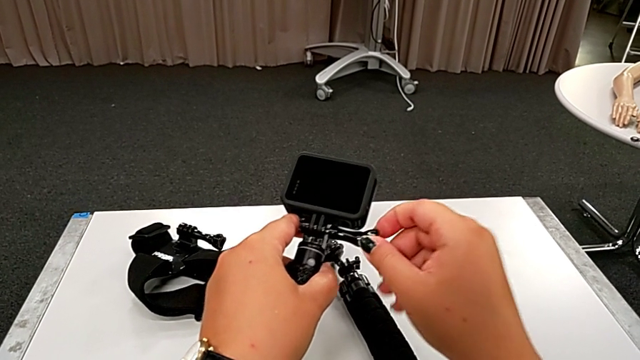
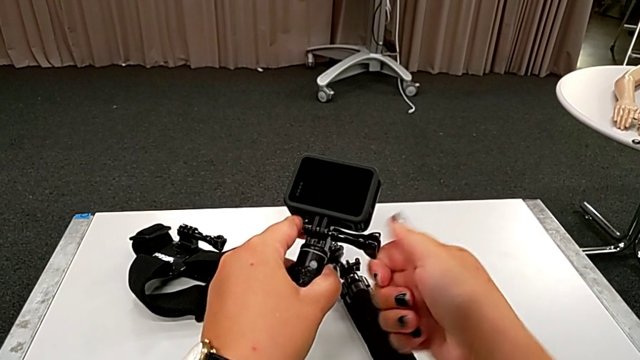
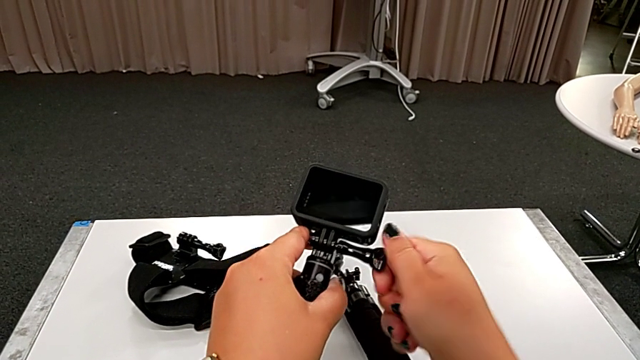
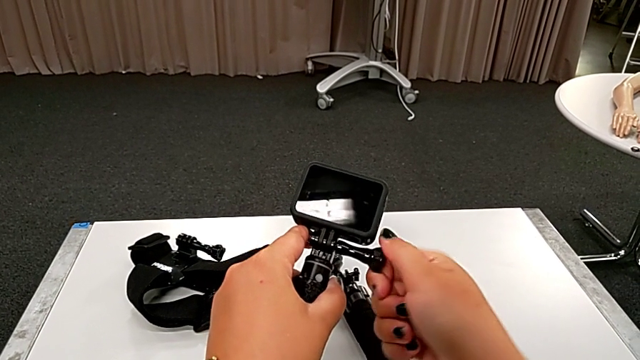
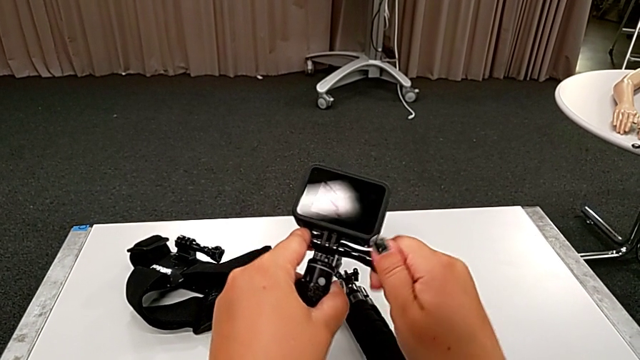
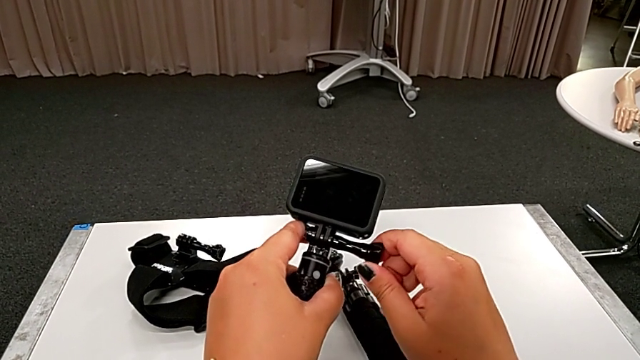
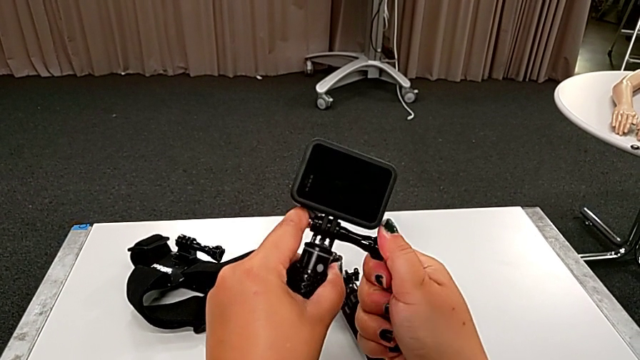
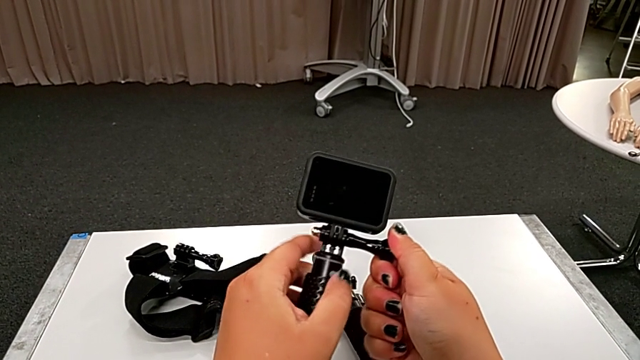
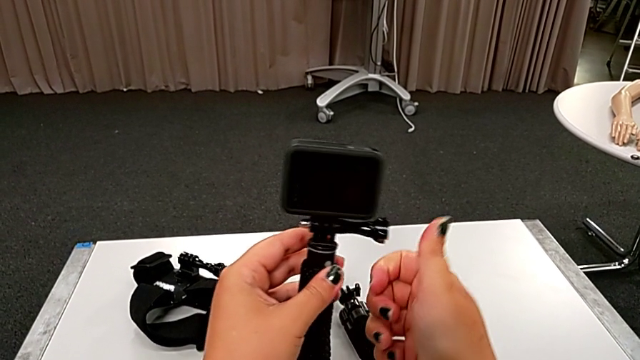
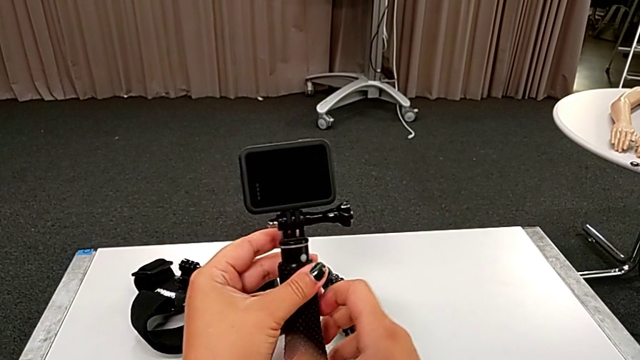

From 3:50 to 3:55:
The camera wearer is assembling the GoPro to the handheld grip. They keep assembling the black GoPro.

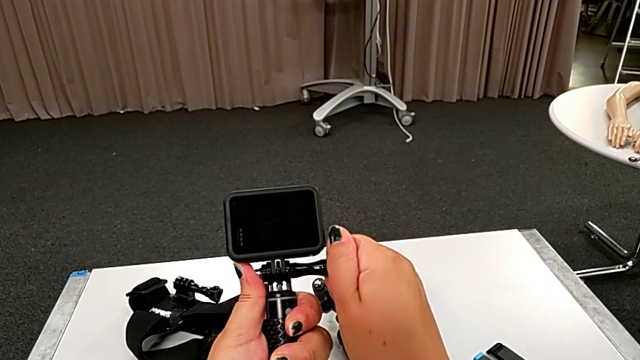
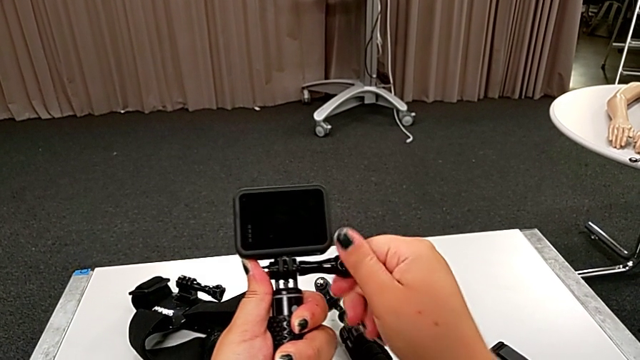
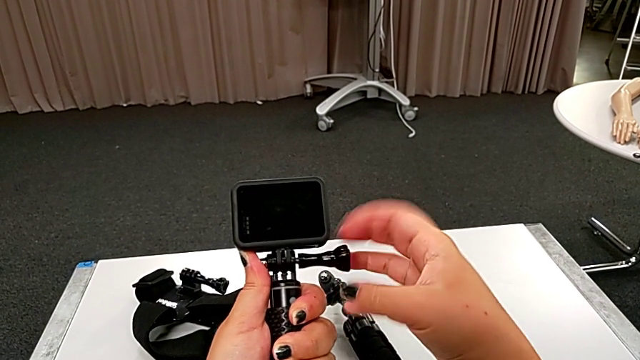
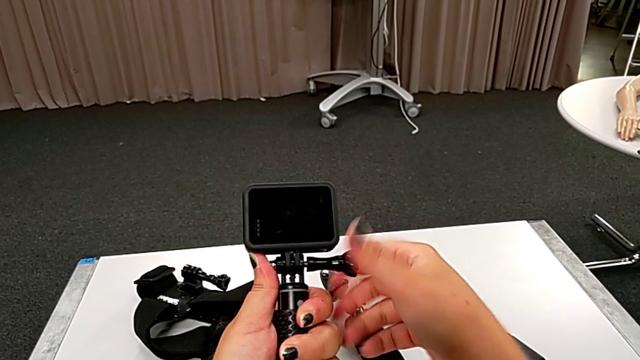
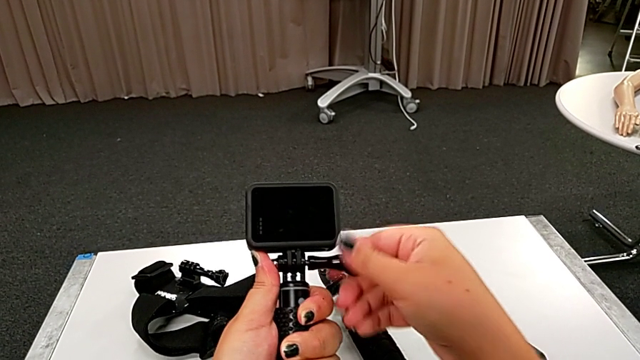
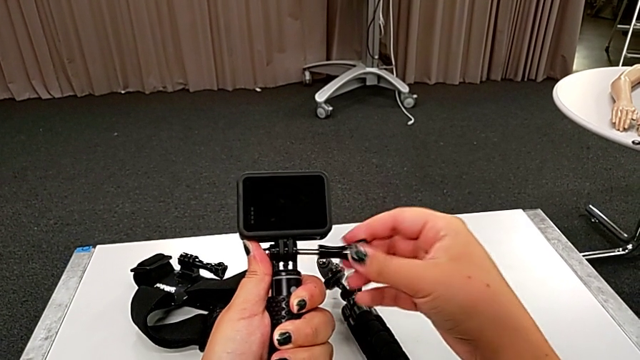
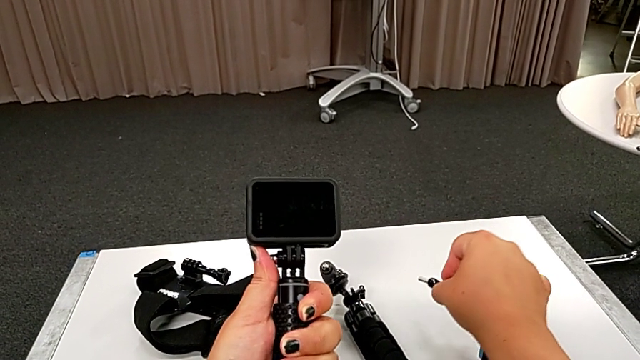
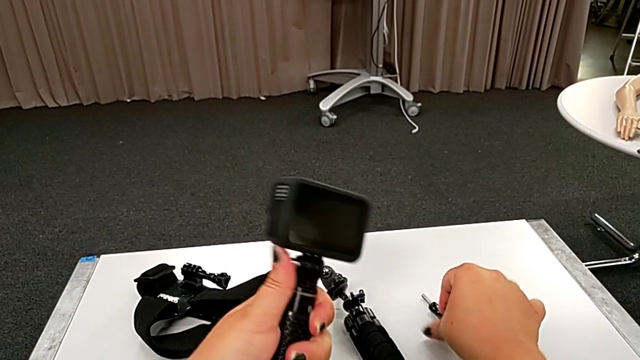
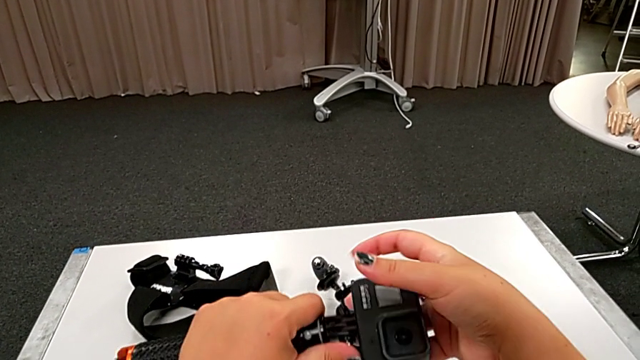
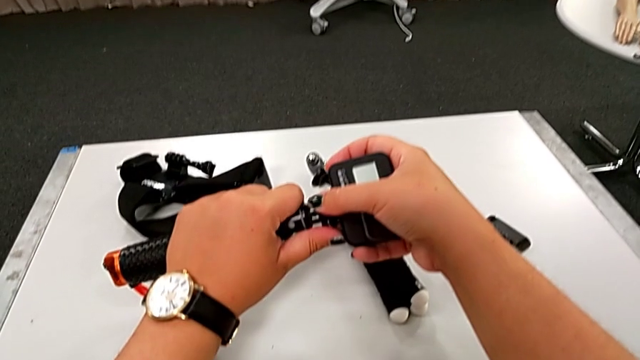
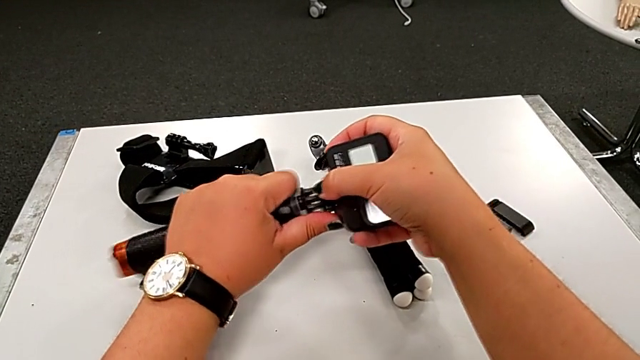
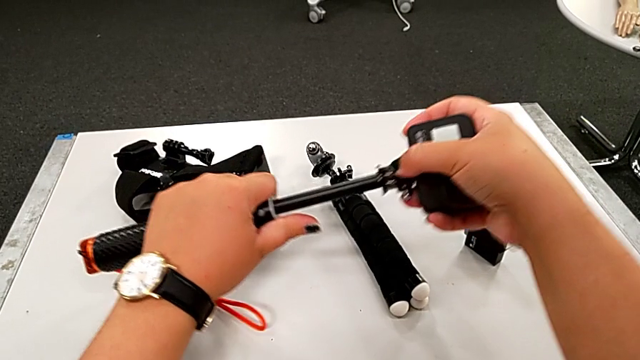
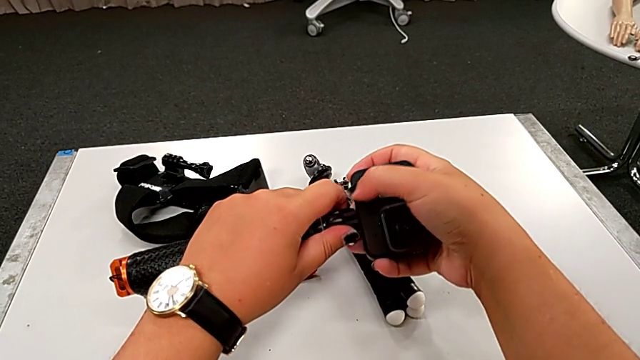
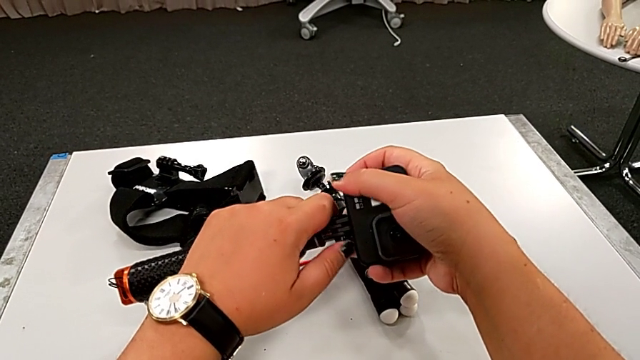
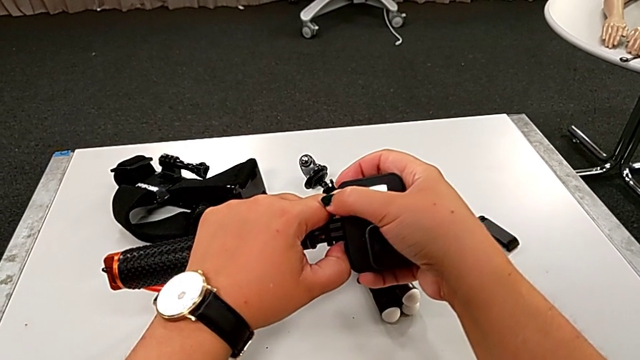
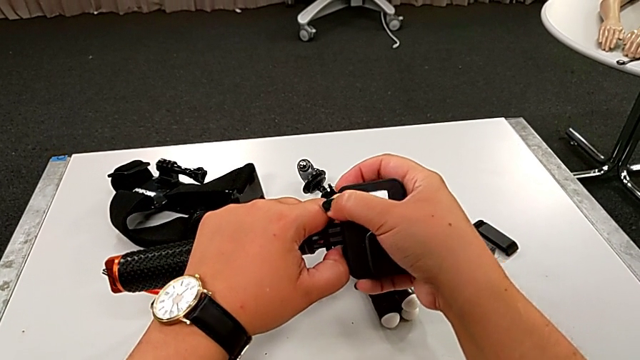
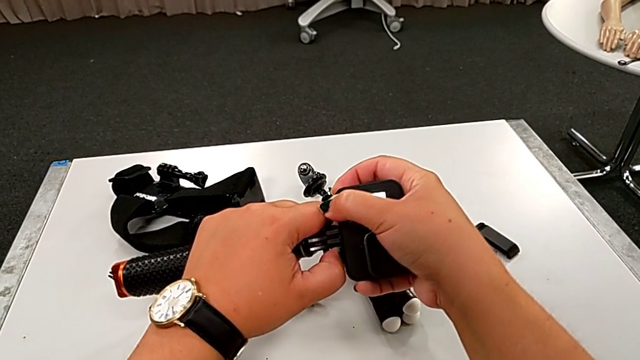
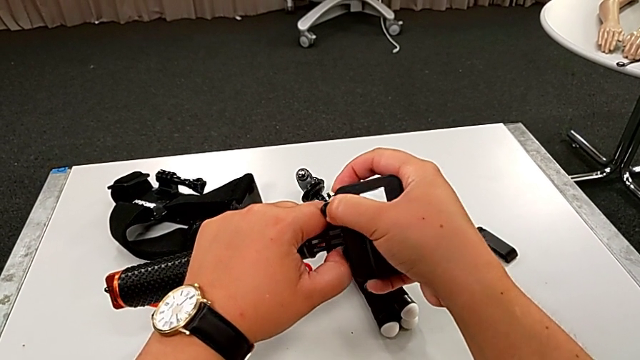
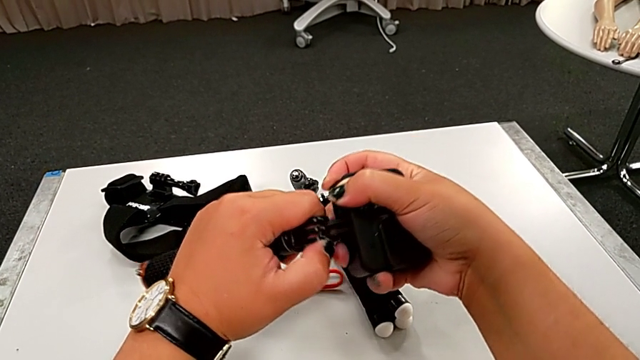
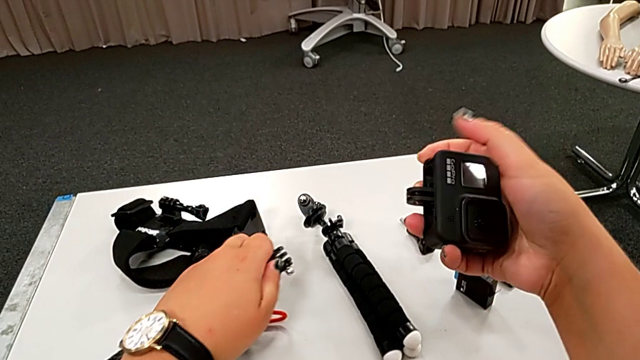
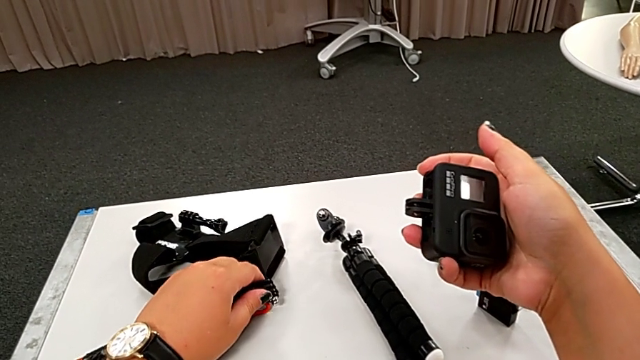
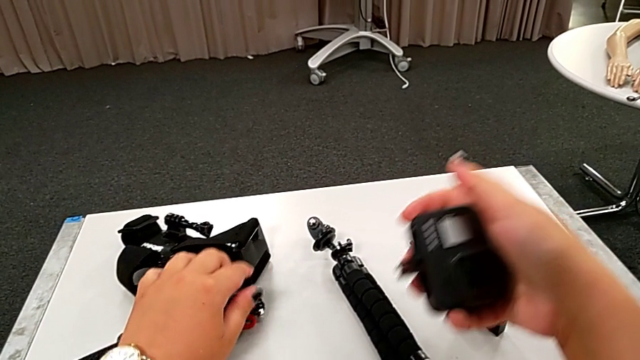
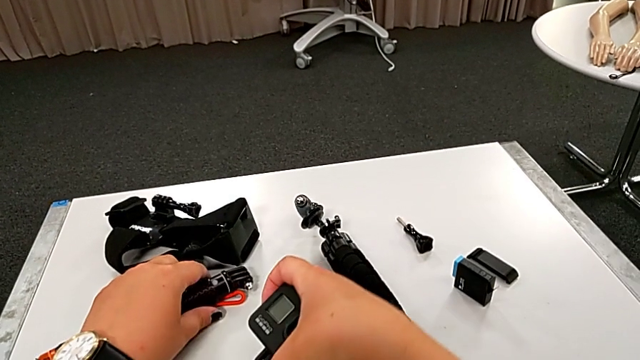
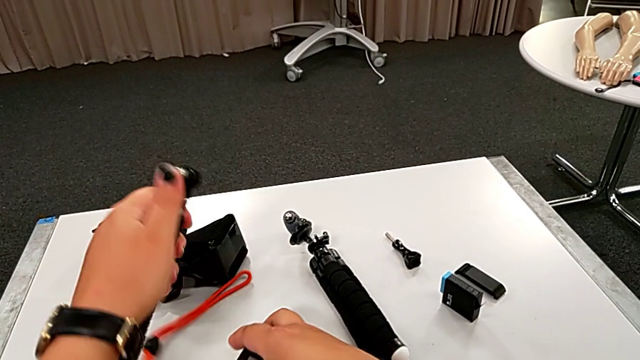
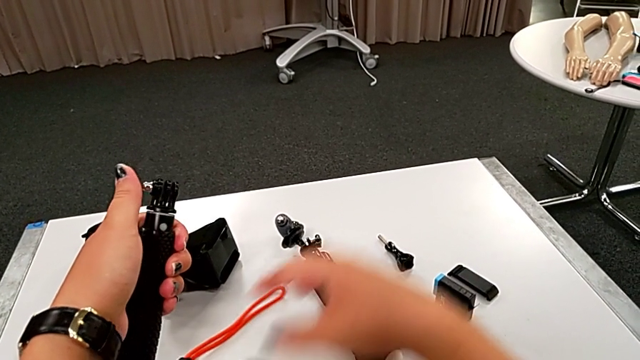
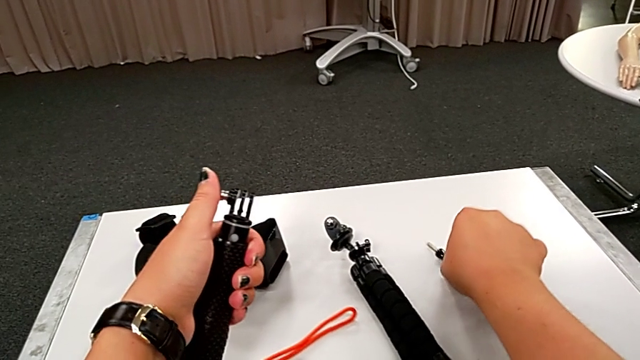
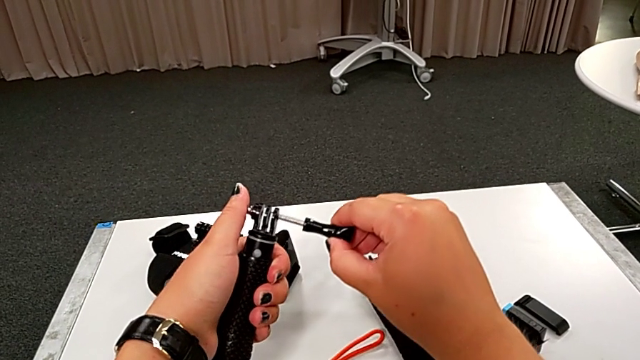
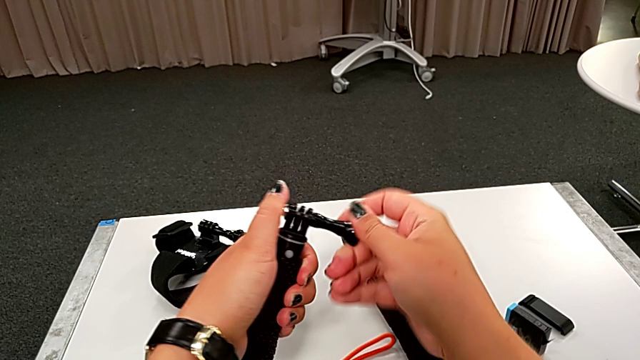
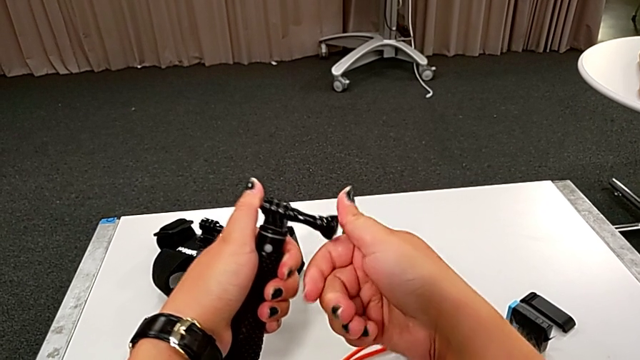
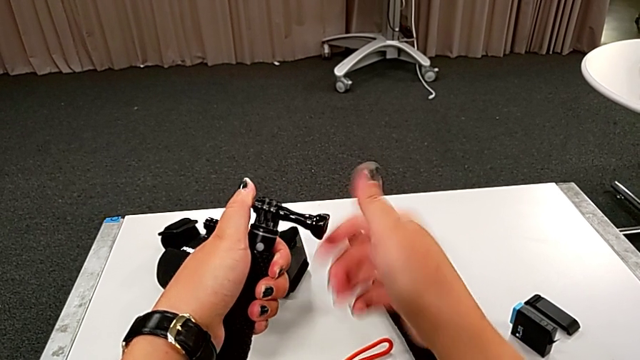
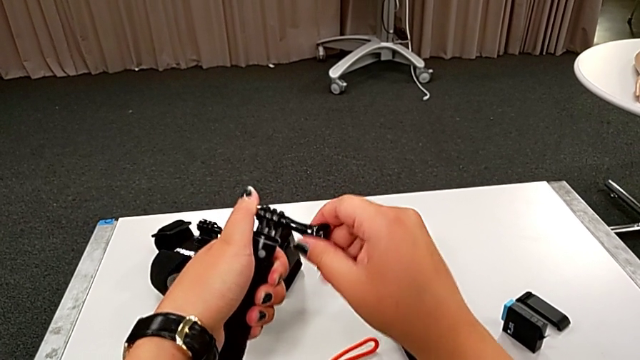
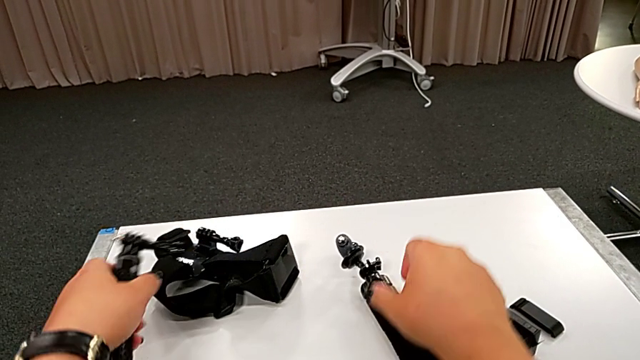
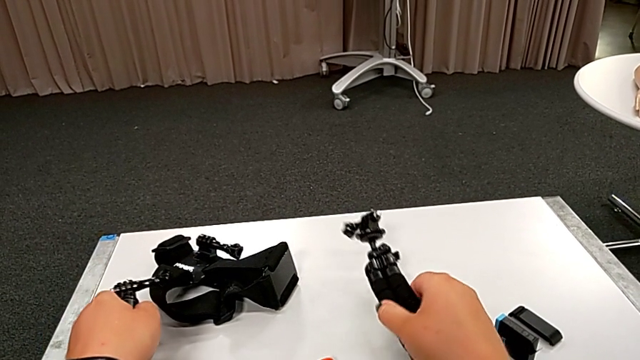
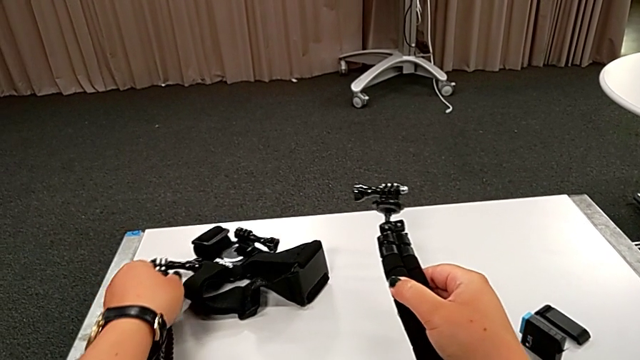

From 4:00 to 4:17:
The camera wearer disassembles the GoPro from the handheld grip. They disassemble the black GoPro, withdraw the black handheld grip, place the rectangular GoPro, assemble the black handheld grip and place it.
